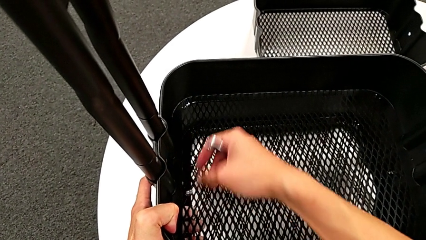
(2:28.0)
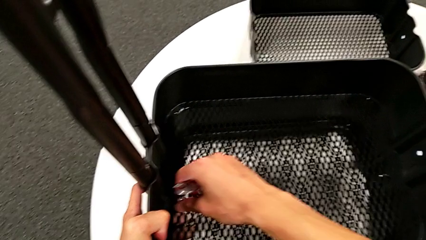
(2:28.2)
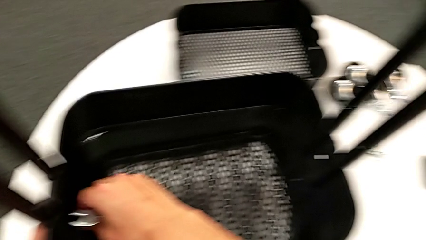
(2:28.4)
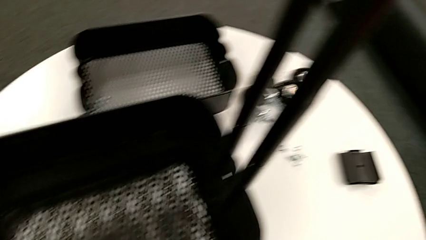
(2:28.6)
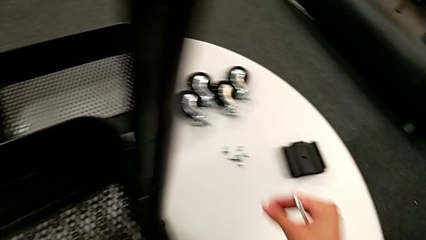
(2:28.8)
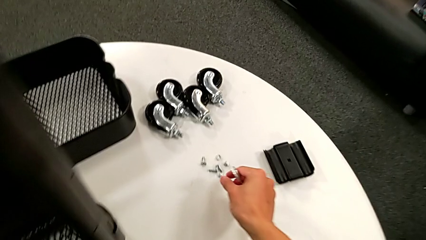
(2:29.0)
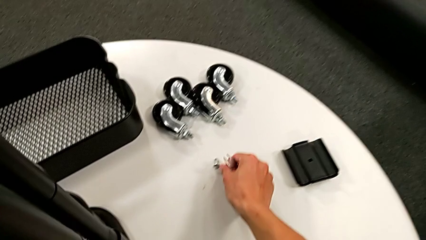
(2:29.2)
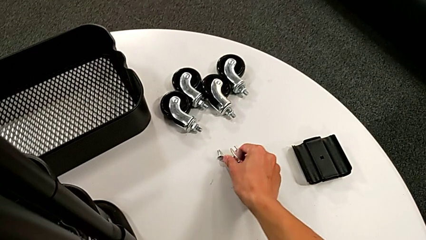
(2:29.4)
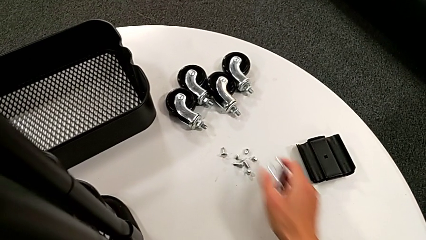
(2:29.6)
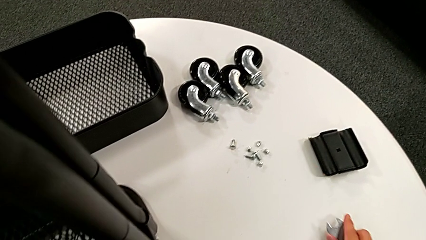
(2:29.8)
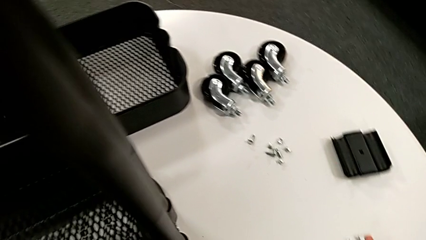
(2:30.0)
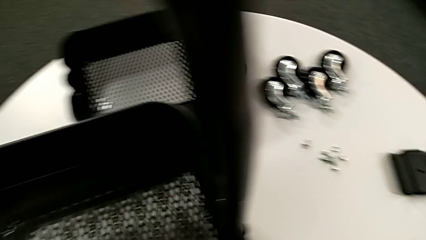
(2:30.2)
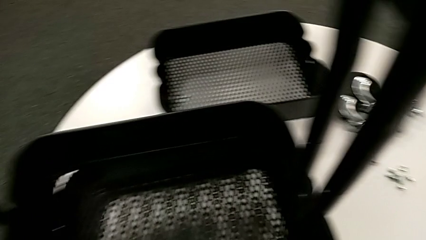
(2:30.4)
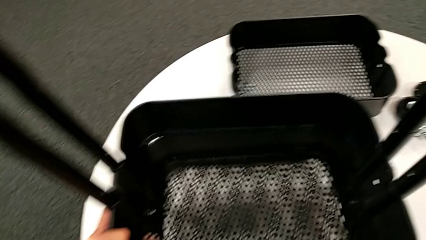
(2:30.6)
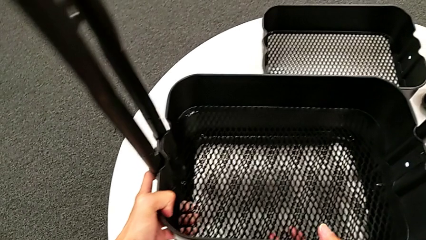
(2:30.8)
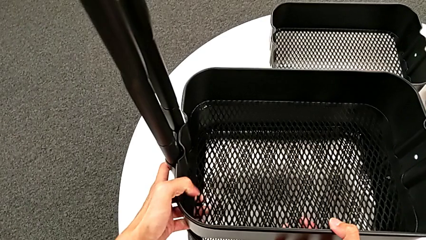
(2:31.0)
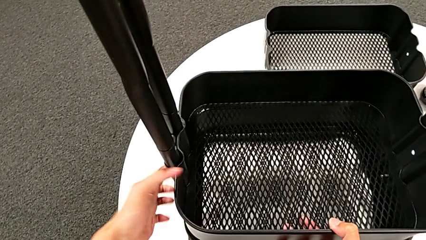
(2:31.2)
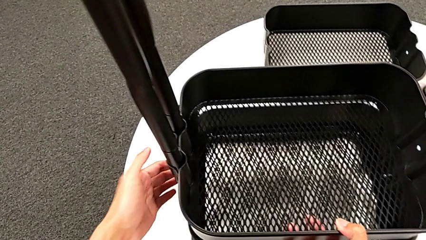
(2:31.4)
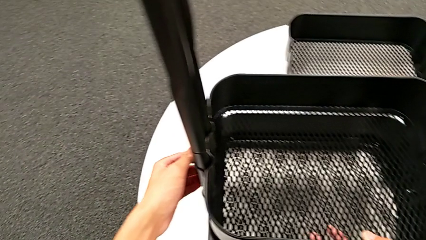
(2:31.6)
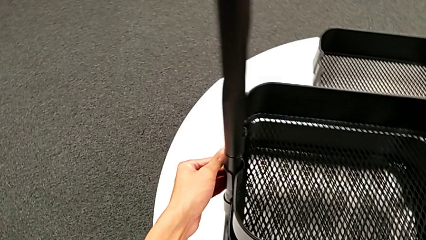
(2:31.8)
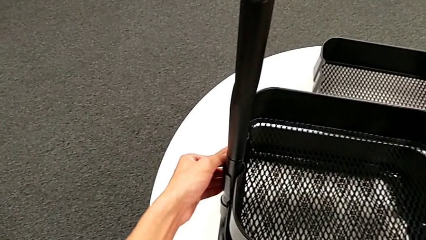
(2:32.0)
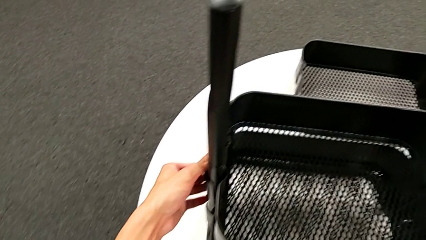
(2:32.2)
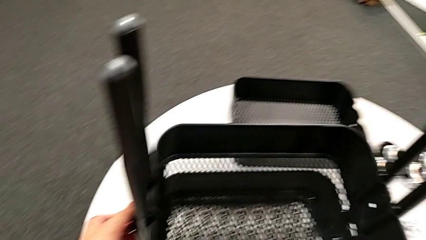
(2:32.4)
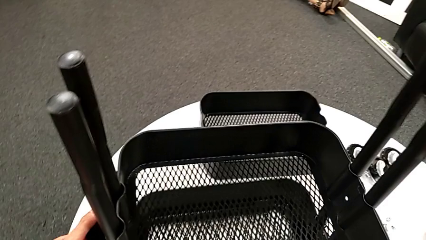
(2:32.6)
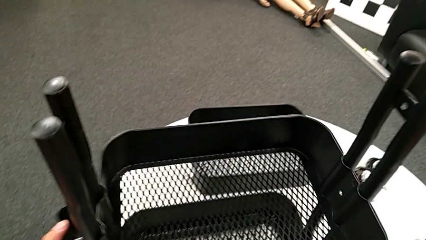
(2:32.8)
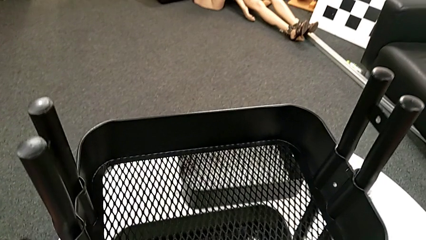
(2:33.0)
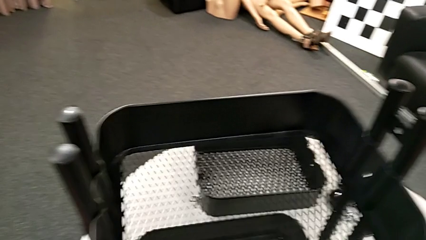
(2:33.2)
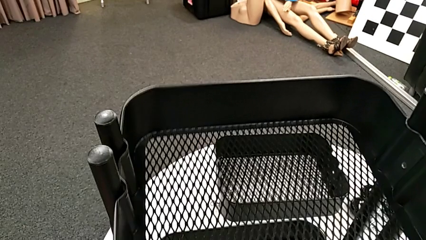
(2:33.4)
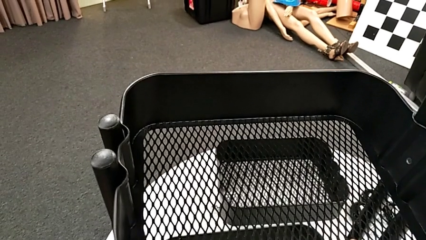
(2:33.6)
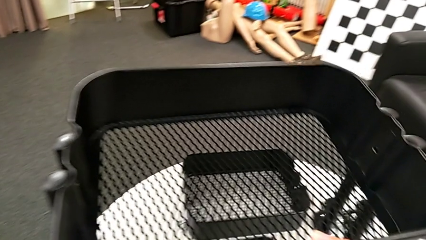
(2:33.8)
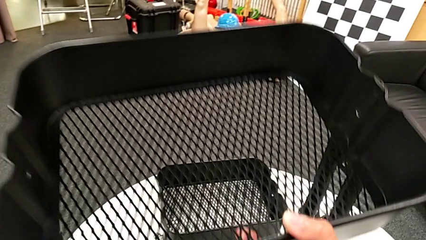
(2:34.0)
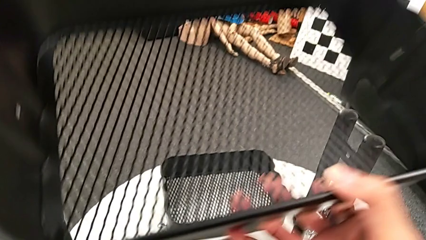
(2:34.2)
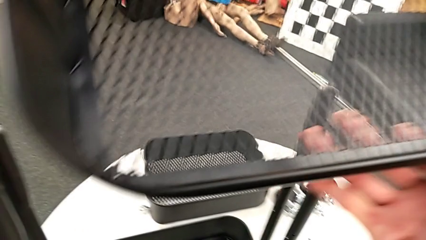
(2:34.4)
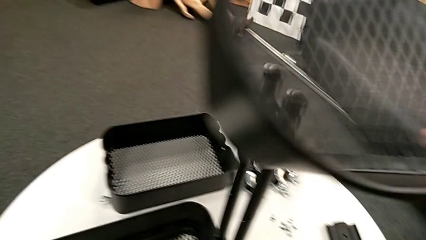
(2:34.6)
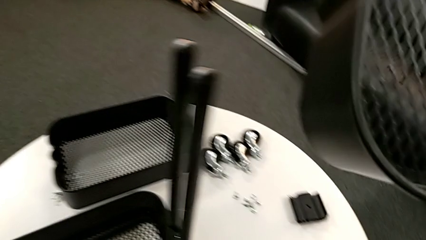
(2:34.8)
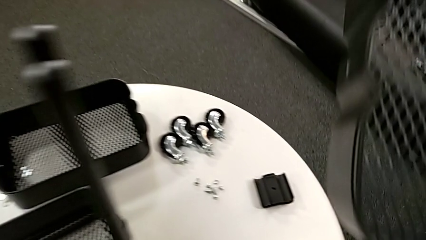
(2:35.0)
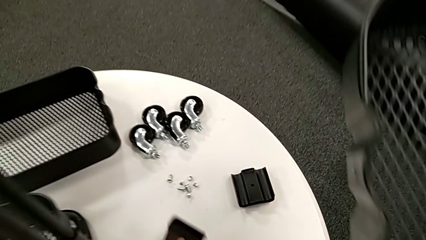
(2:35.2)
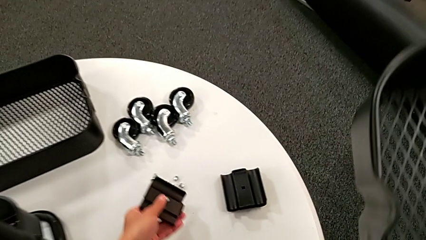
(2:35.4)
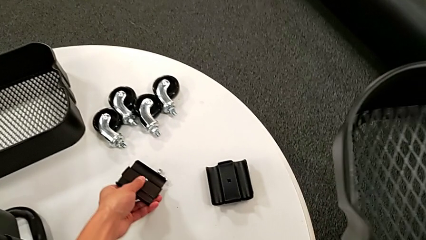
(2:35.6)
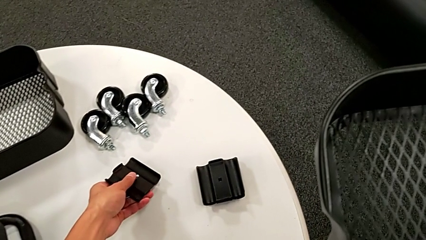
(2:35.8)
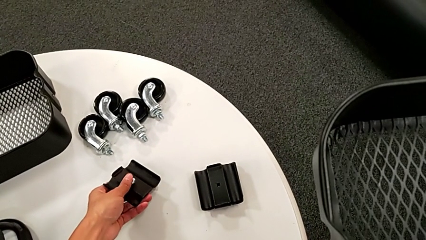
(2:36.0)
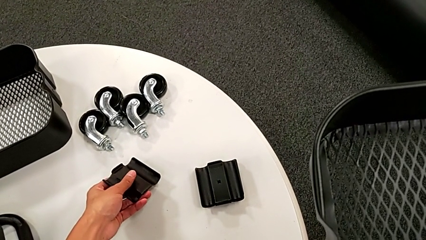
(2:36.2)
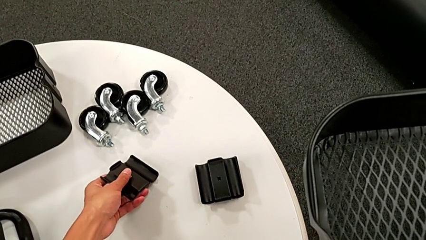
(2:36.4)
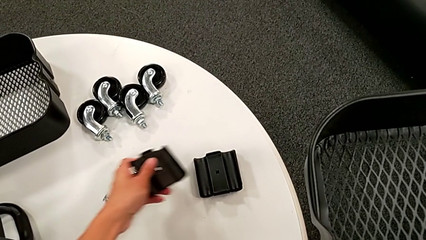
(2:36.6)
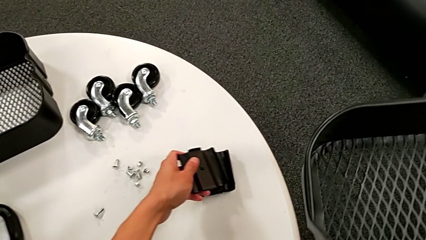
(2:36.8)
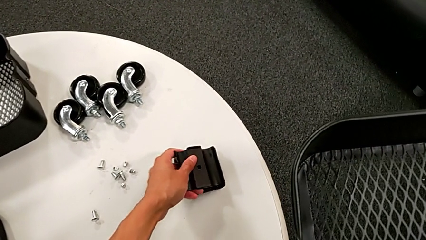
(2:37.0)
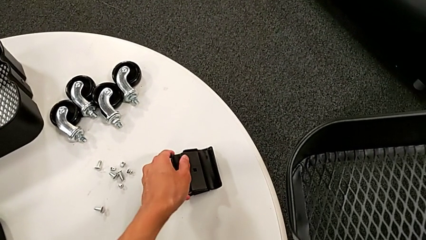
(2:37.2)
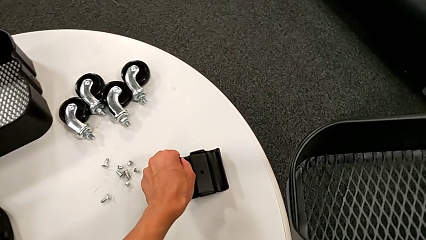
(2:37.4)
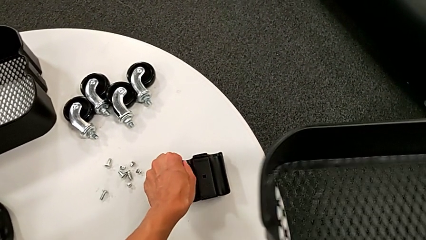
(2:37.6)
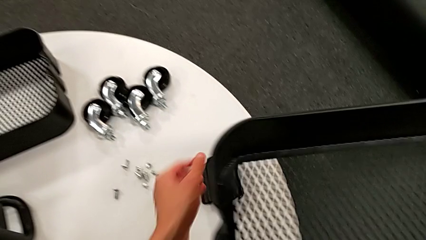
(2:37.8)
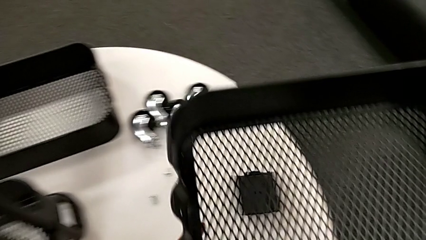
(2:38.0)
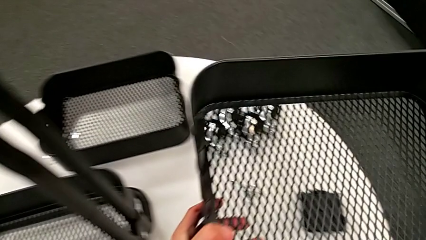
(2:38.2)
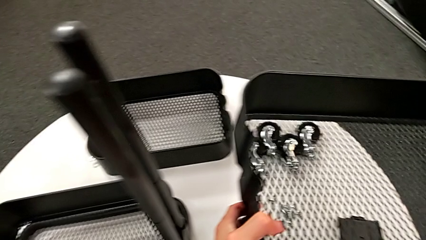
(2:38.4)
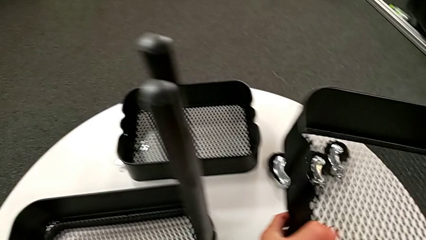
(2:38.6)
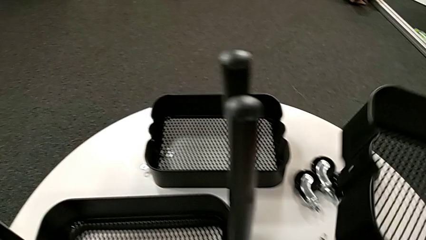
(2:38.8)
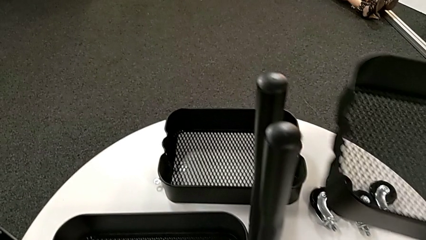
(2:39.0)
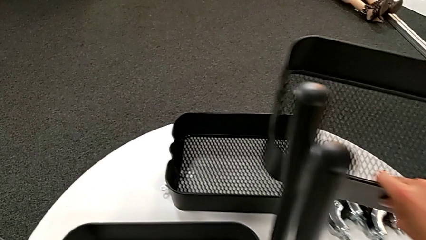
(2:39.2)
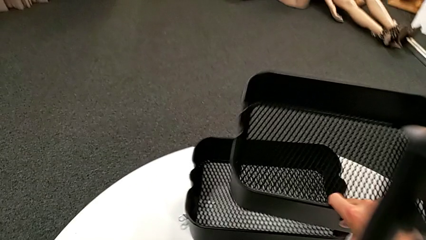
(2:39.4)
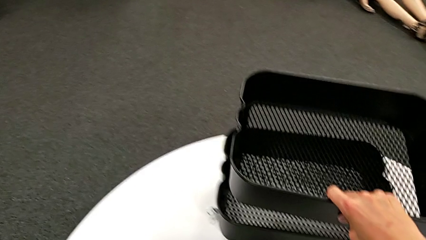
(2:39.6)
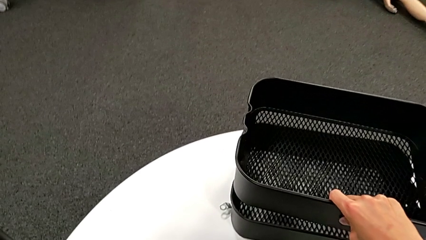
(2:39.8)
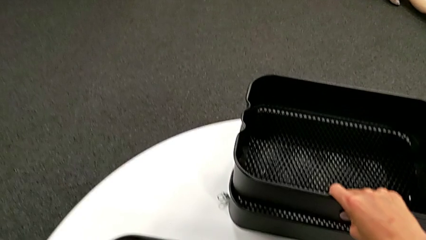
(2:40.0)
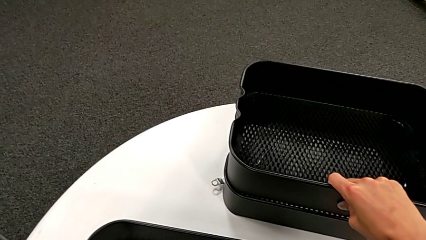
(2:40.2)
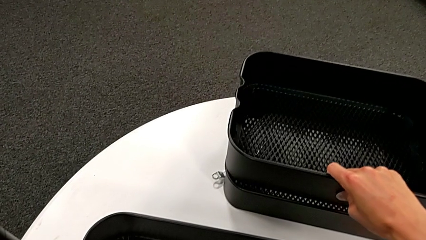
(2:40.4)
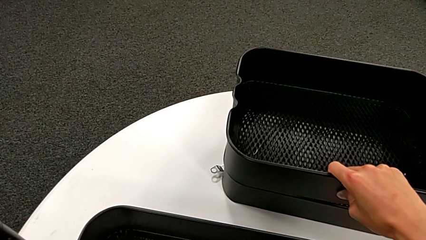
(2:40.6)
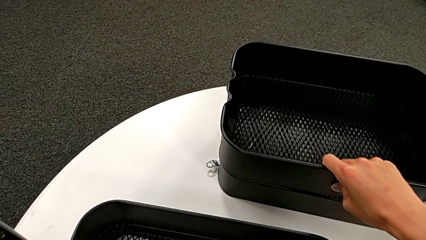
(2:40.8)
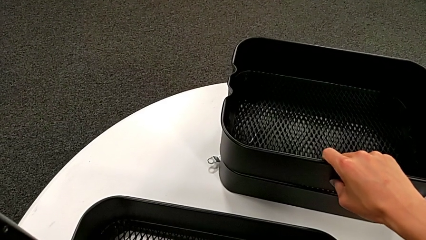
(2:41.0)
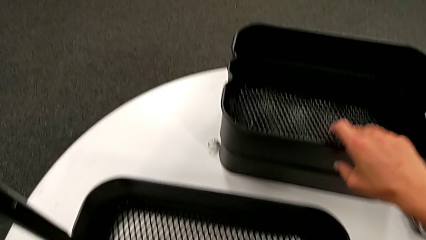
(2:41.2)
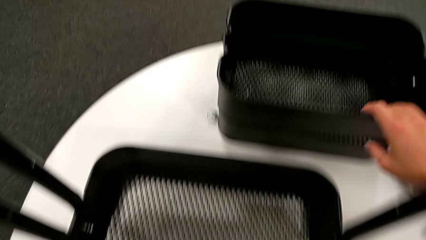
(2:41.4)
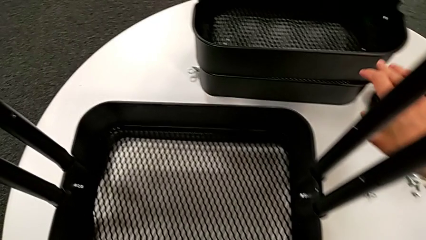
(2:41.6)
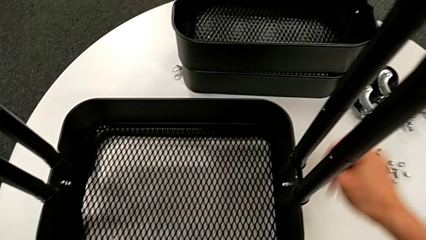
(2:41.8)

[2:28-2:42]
The camera wearer is disassembling the second tray. They grab the hexagon cap nut, place it, disassemble the bracket, disassemble the grid tray, place the bolt, place the bracket and place the second grid tray.

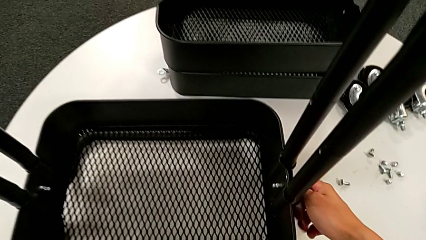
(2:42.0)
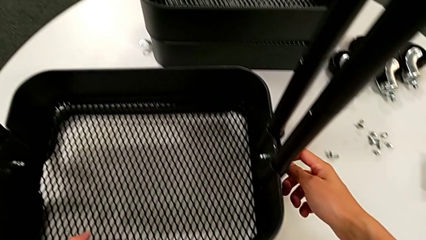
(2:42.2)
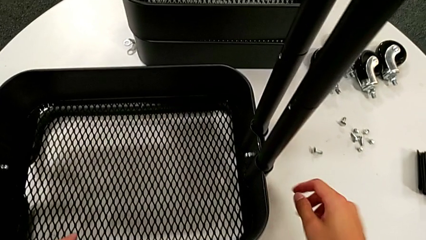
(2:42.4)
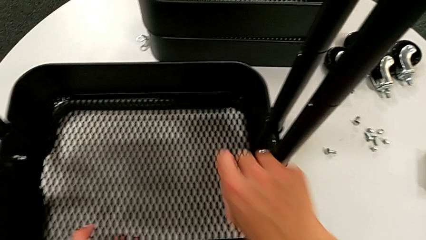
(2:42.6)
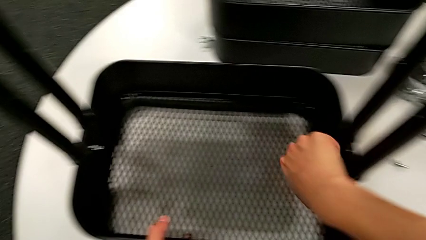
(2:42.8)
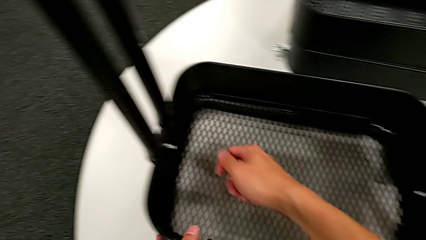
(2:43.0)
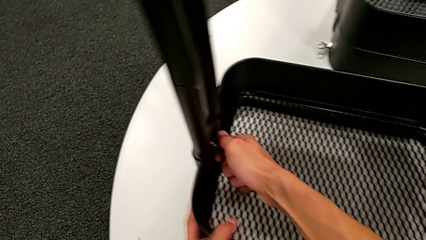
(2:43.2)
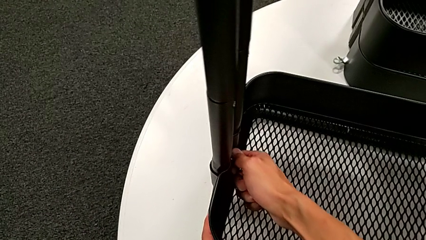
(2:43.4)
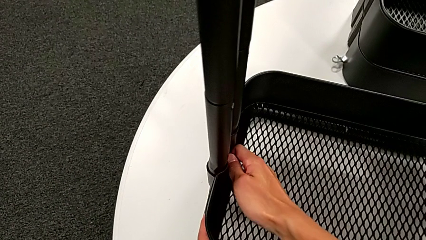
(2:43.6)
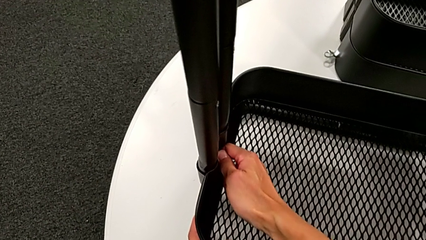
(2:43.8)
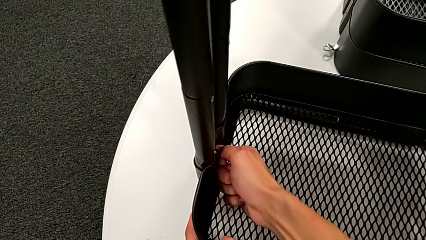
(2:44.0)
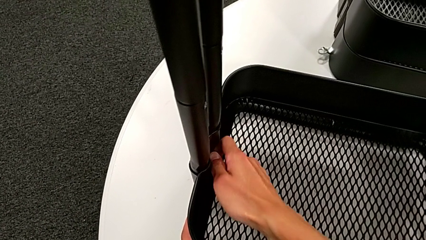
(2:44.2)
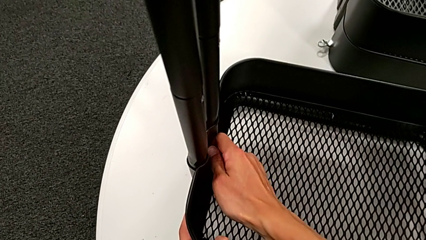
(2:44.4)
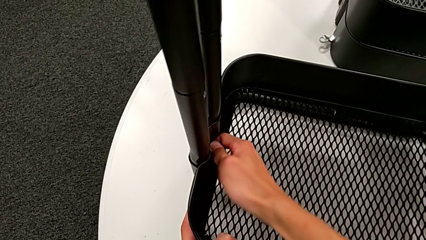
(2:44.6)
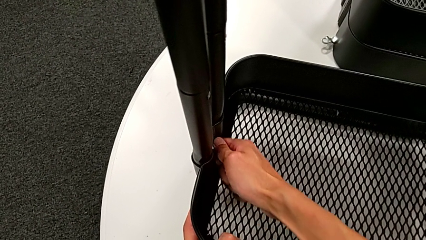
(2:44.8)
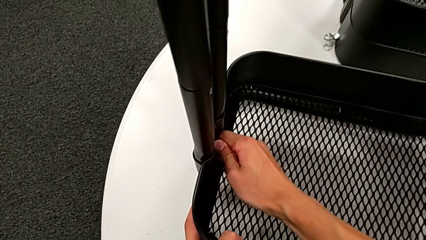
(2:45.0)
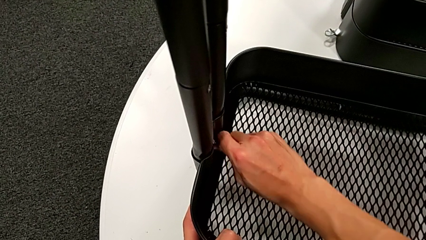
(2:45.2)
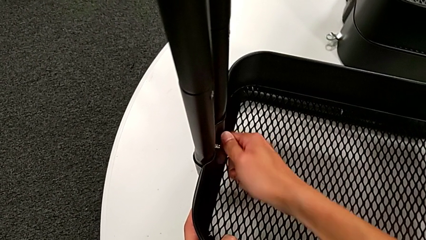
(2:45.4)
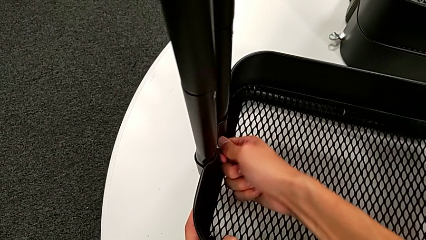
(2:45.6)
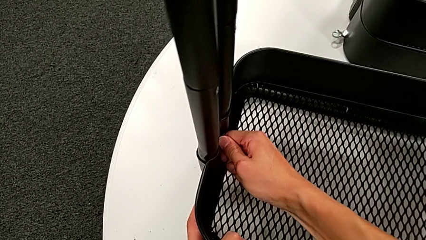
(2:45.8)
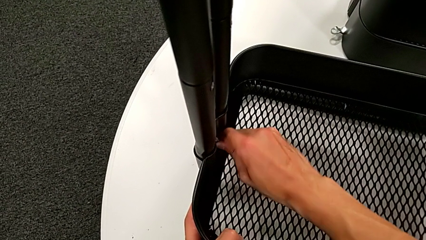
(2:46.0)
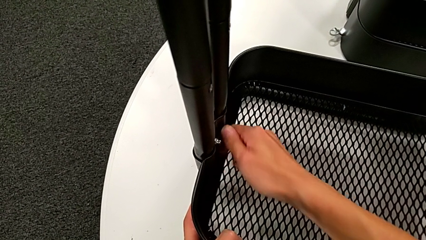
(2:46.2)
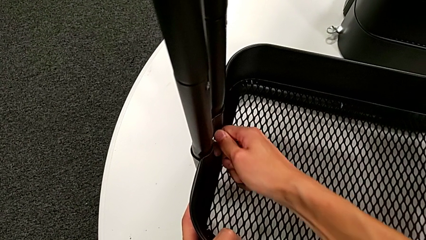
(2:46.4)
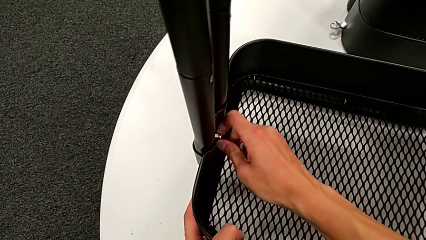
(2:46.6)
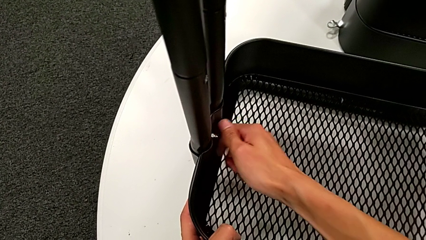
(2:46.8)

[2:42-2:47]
The camera wearer is disassembling the third tray. They approach the hexagon cap nut and begin to unscrew it.
